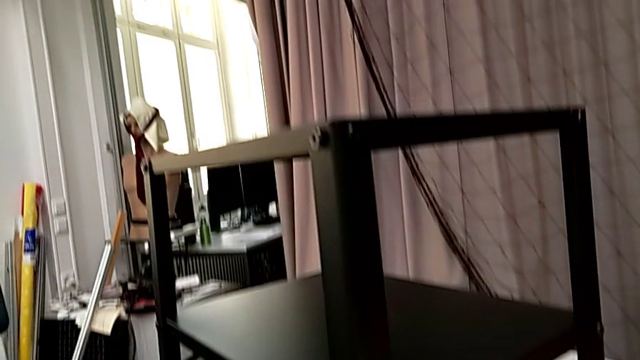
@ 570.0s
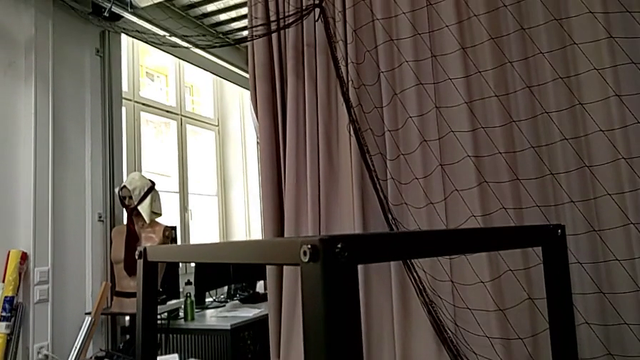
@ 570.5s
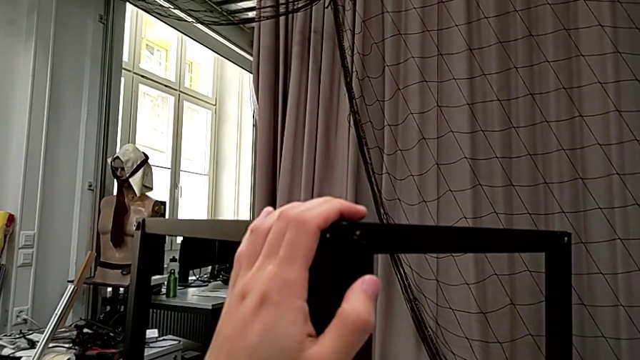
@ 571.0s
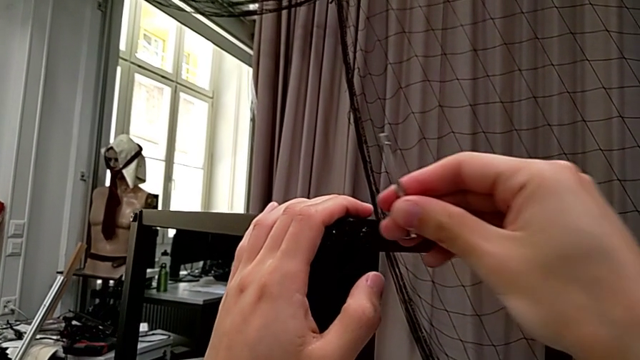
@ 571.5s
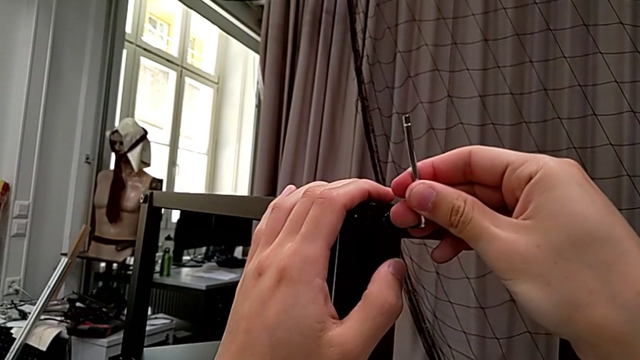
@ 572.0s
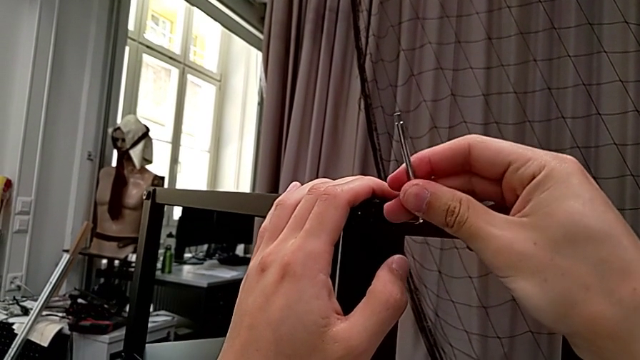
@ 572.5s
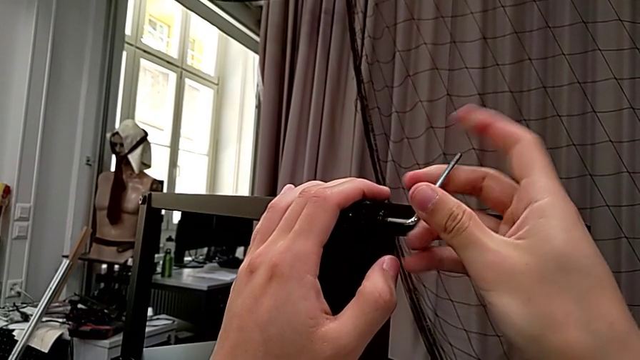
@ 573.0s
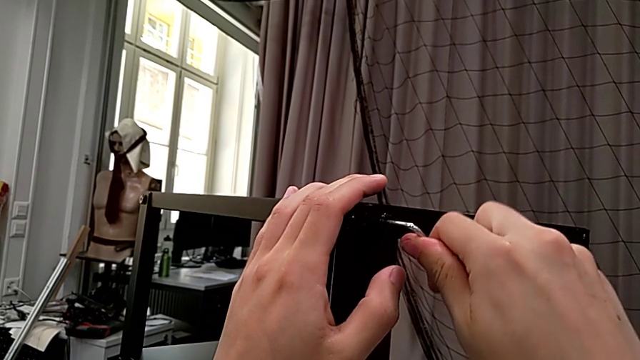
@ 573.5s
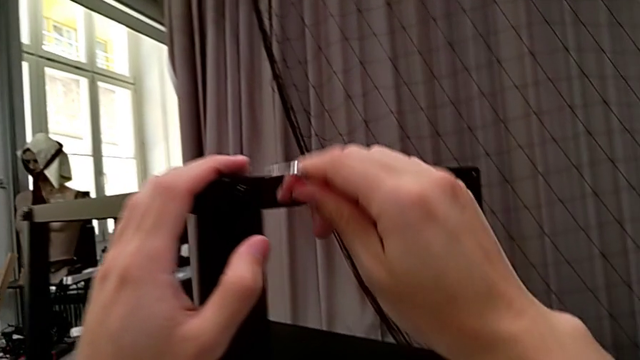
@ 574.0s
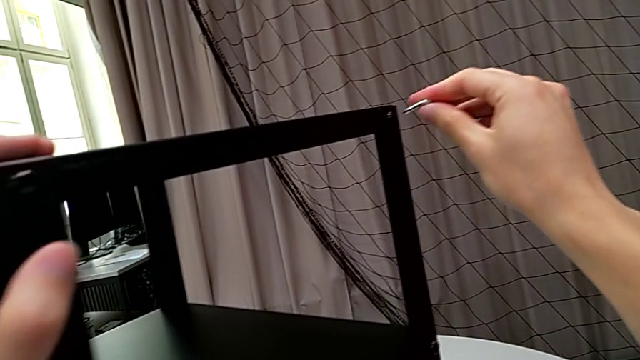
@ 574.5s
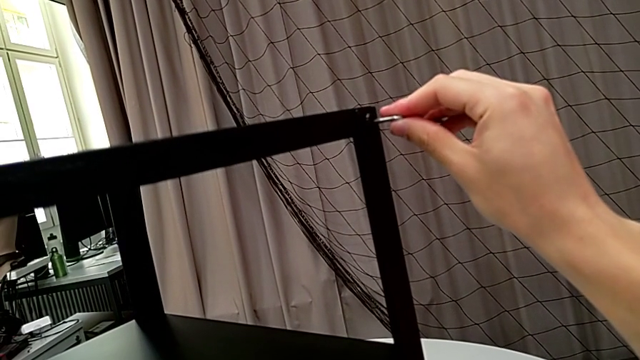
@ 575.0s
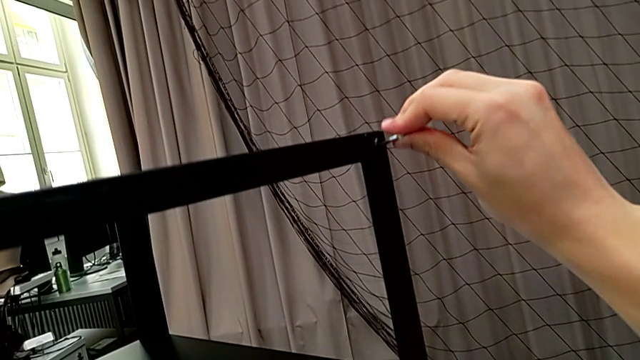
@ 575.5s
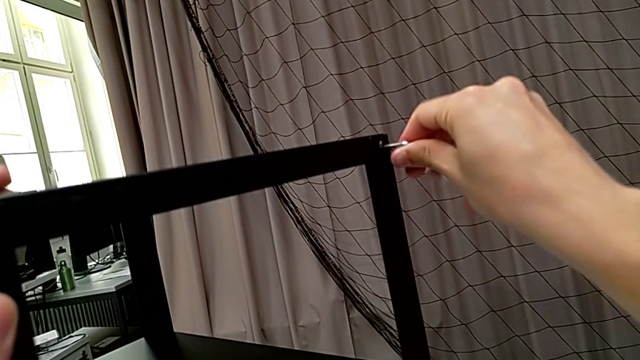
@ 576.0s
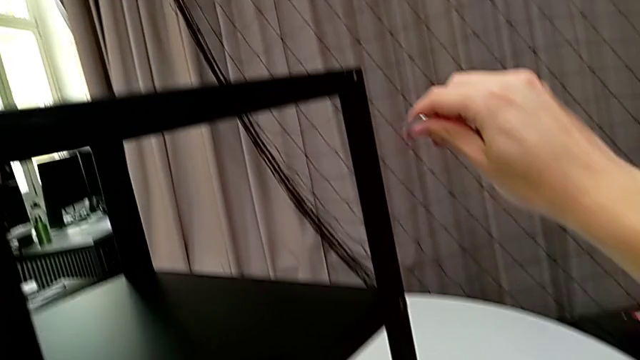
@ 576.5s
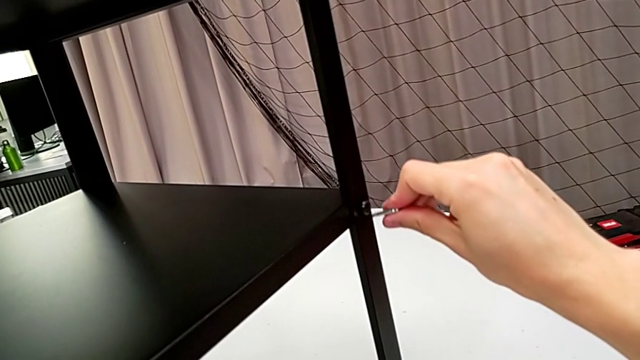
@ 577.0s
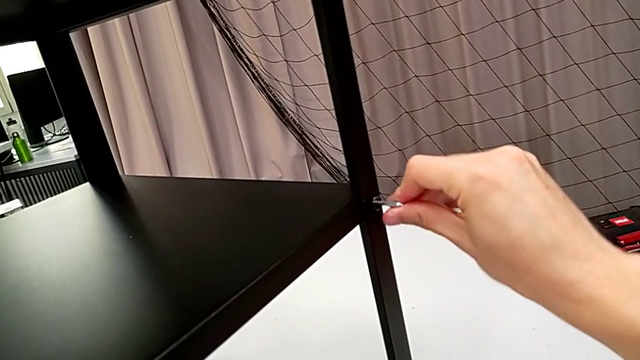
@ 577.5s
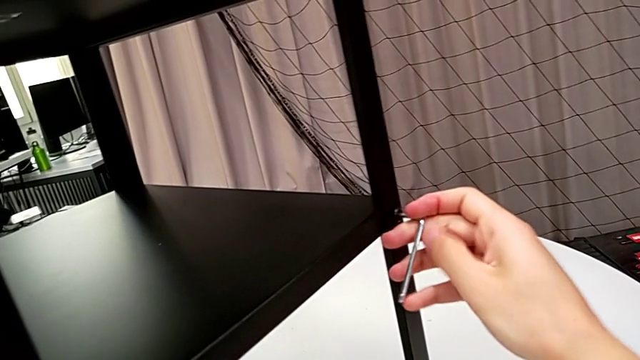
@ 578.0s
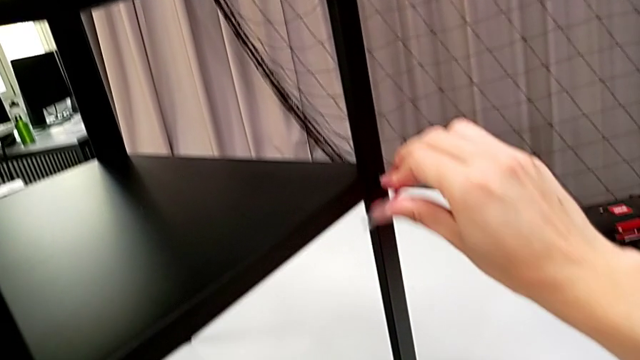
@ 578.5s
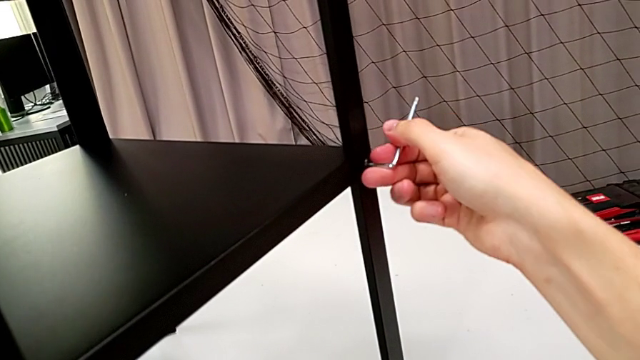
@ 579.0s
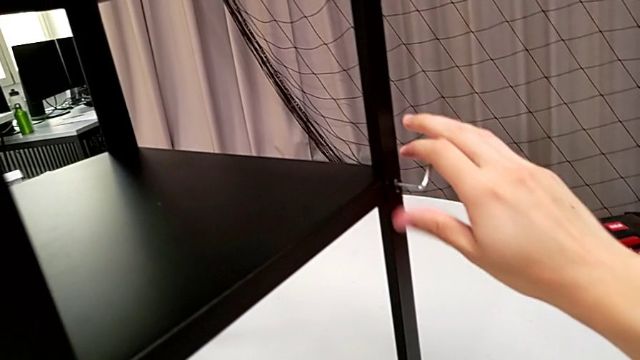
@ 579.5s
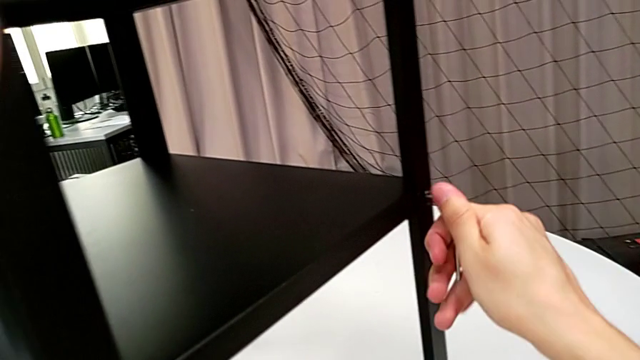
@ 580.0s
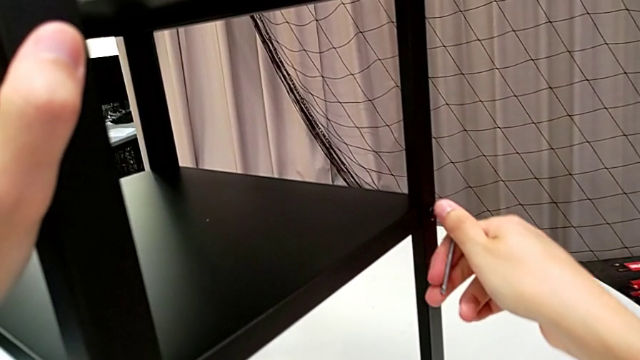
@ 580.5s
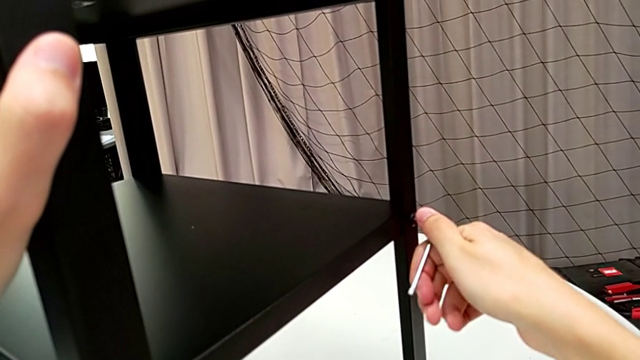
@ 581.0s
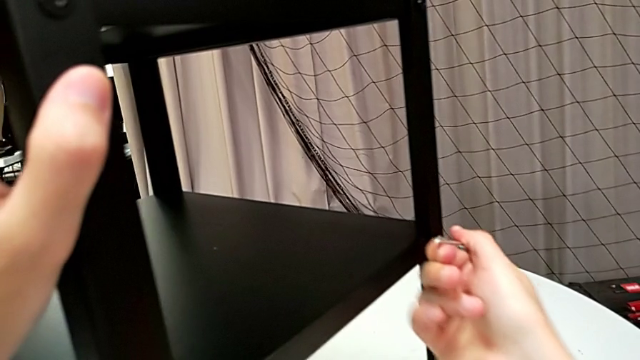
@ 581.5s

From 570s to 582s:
The camera wearer is screwing the loose screws on the right side of the table. They withdraw the Allen wrench, insert it, screw the hex socket head, withdraw the Allen wrench, insert it, screw the hex socket head, withdraw the Allen wrench, insert it, screw the hex socket head and withdraw the Allen wrench.

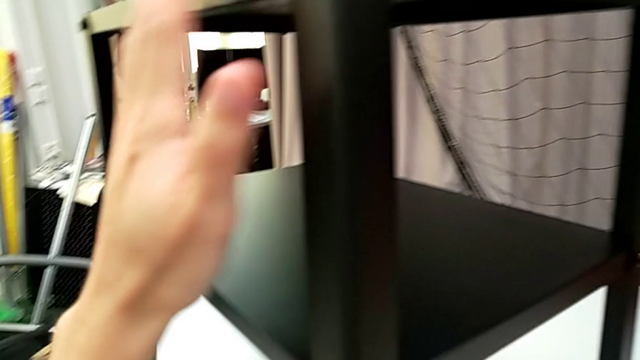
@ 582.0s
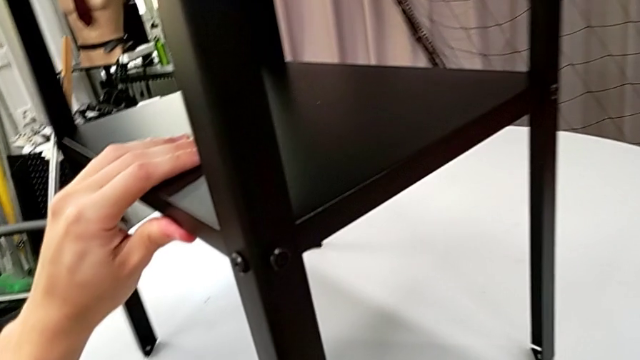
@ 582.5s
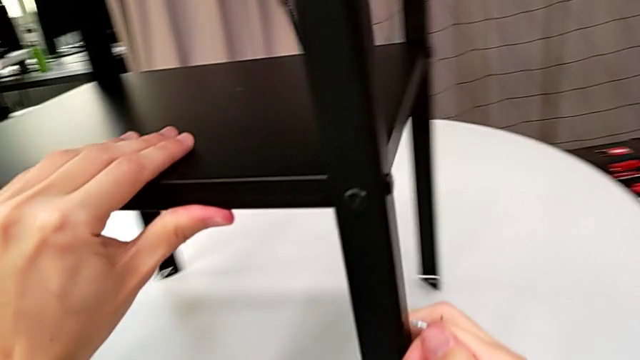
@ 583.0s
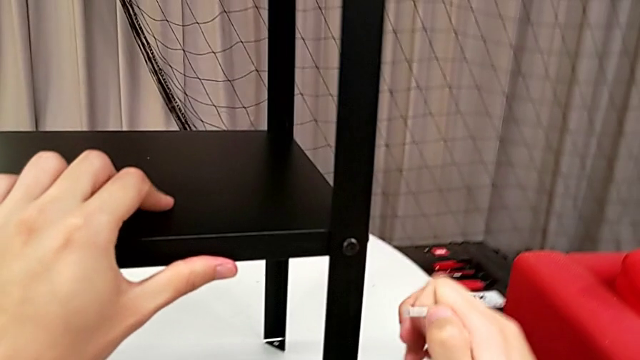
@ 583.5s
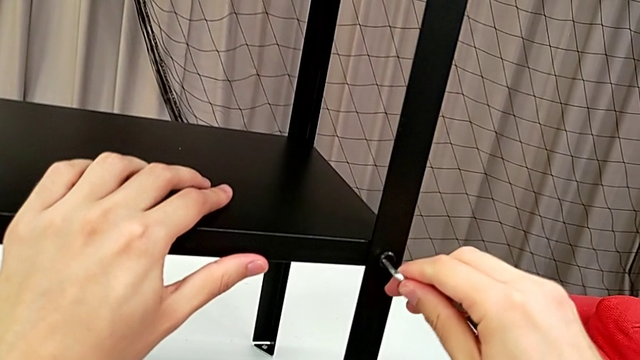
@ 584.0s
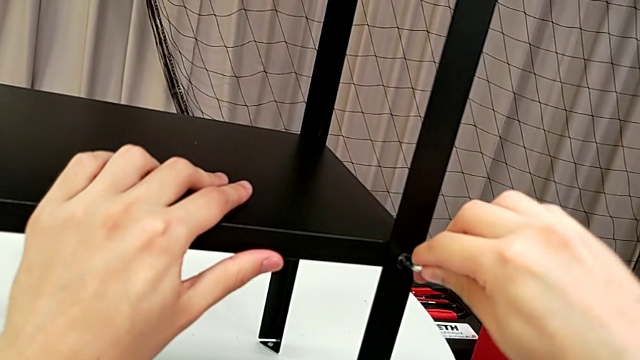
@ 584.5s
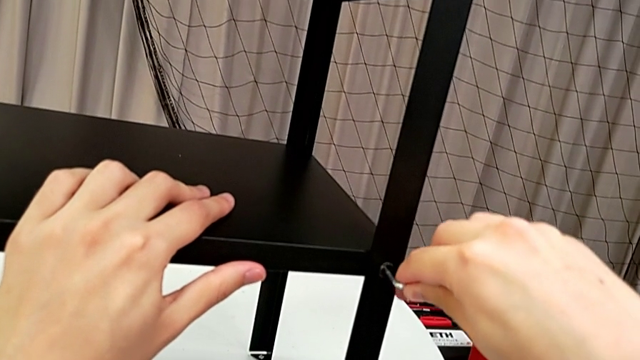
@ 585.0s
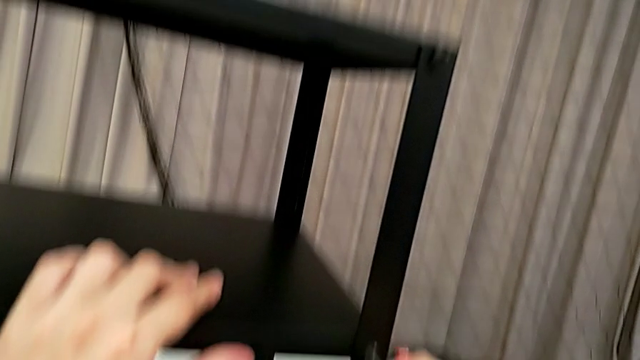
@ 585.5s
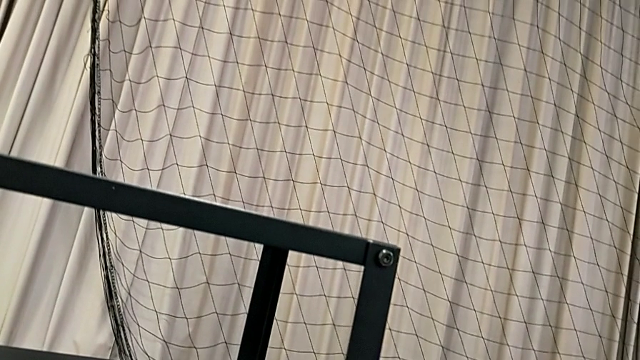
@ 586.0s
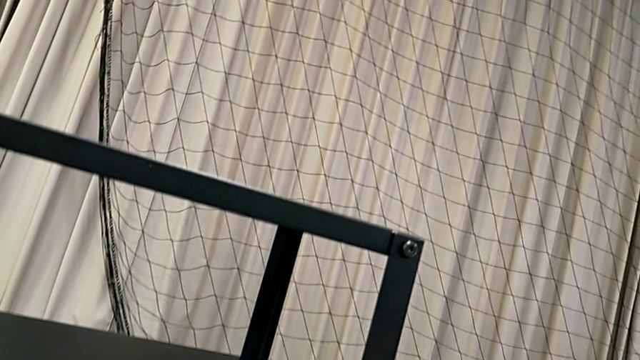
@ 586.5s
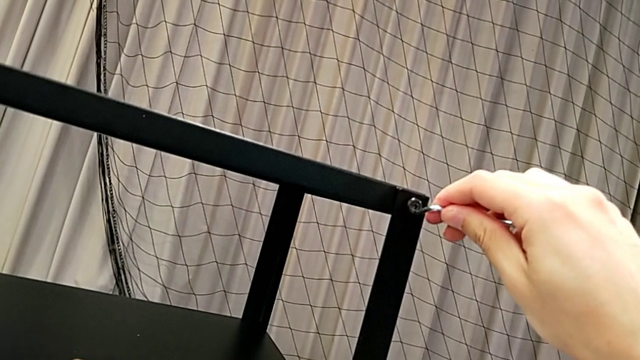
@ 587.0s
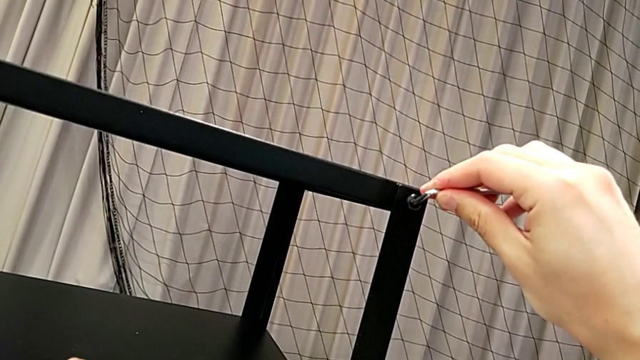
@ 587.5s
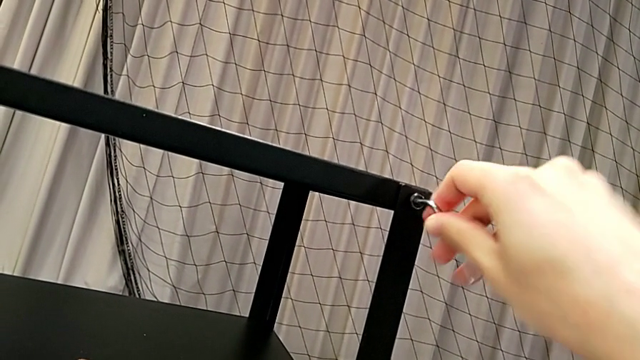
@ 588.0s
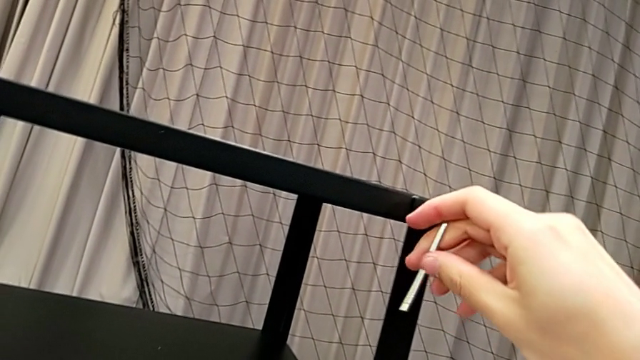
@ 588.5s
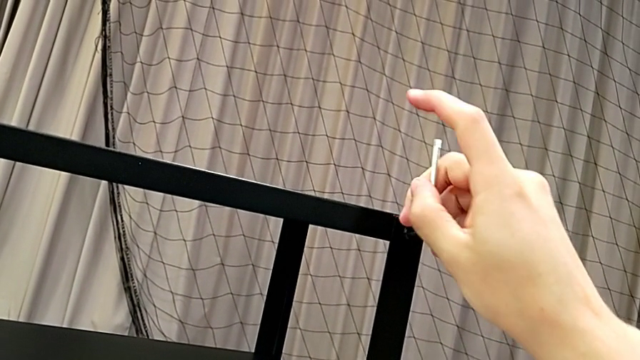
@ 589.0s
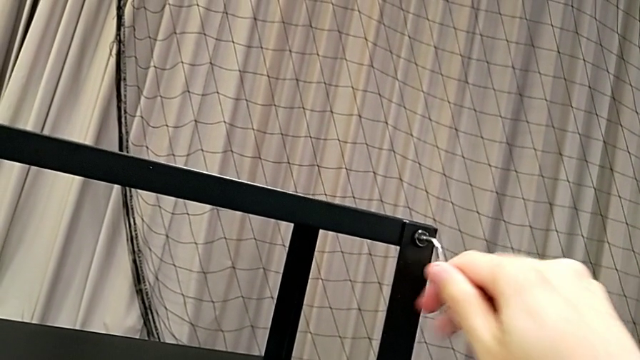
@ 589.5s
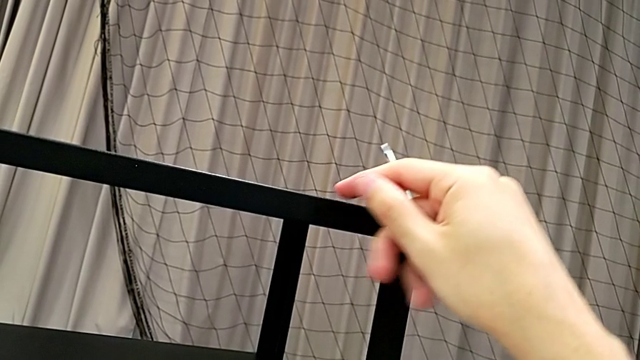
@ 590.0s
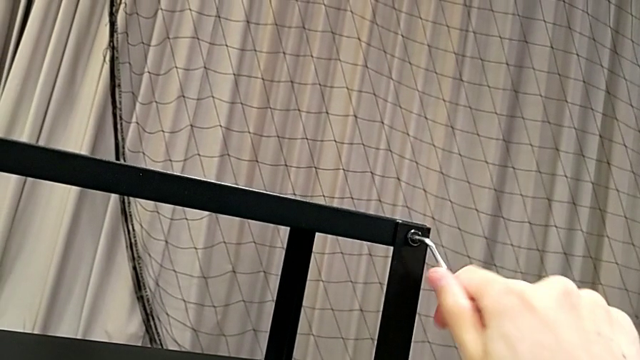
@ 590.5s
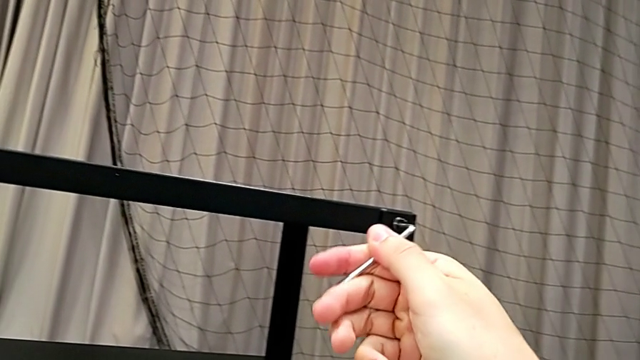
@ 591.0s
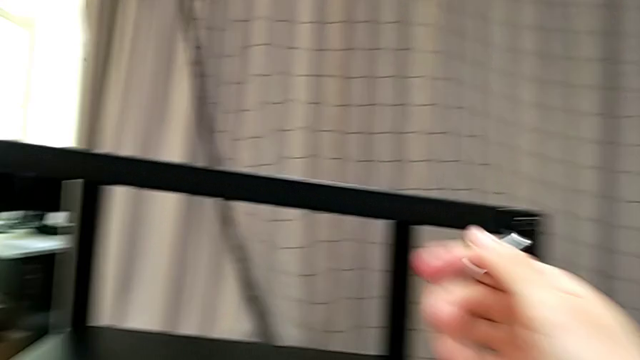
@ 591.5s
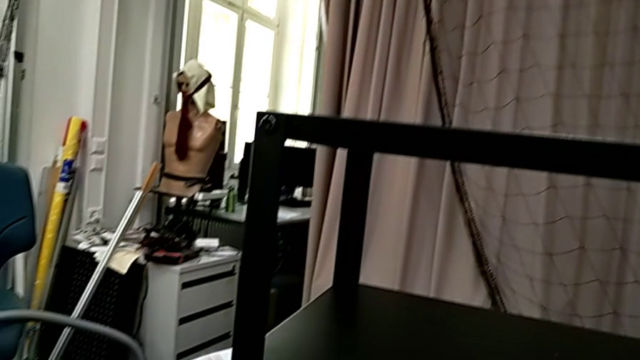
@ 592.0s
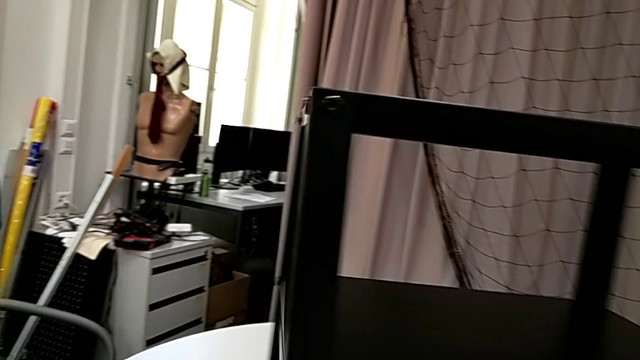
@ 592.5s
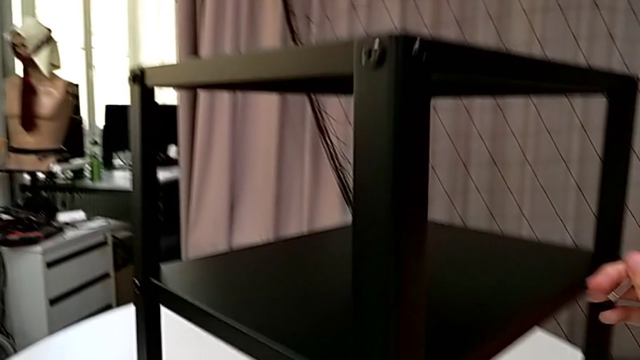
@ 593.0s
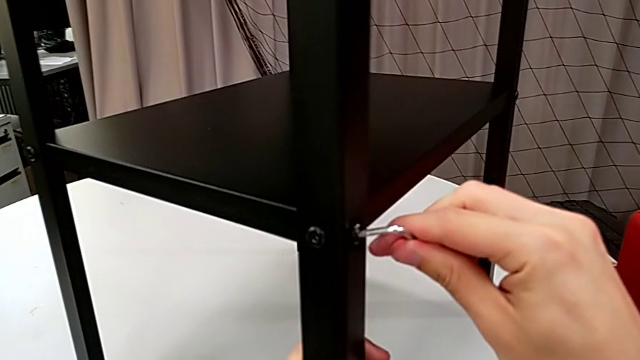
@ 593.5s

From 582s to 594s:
The camera wearer is screwing the loose screws on the right side of the table. They rotate the nightstand, insert the Allen wrench, screw the hex socket head, withdraw the Allen wrench, insert it, screw the hex socket head, withdraw the Allen wrench, rotate the nightstand and insert the Allen wrench.
